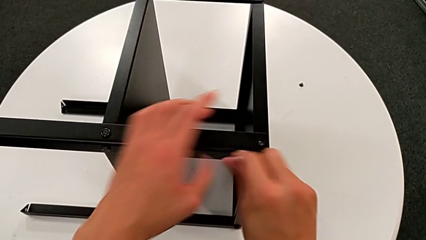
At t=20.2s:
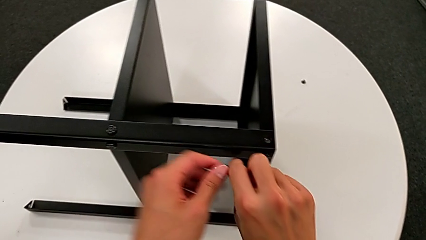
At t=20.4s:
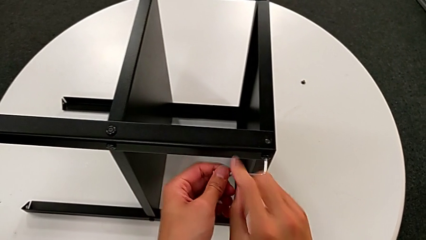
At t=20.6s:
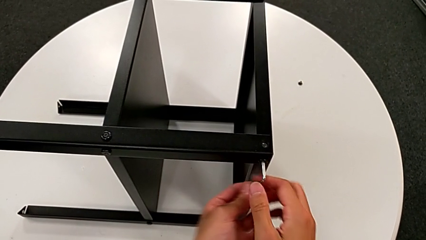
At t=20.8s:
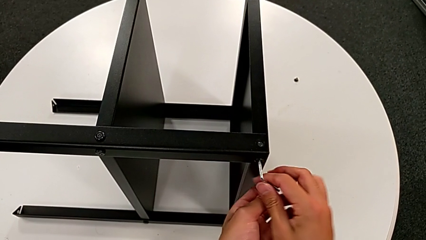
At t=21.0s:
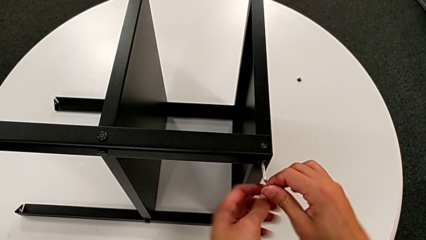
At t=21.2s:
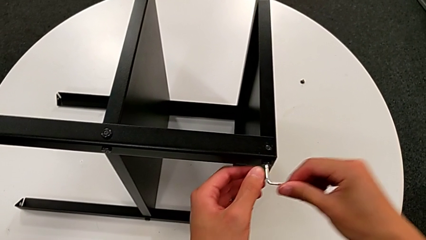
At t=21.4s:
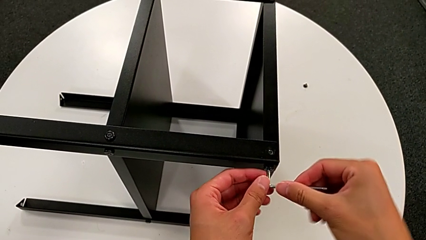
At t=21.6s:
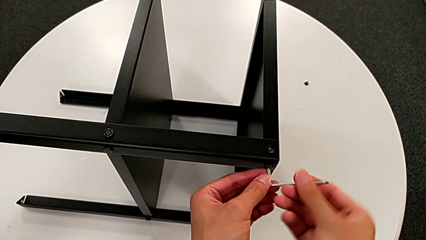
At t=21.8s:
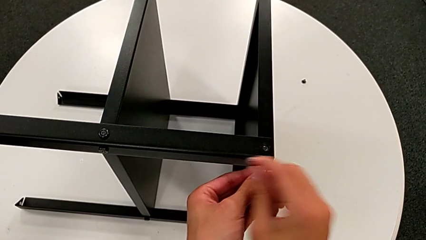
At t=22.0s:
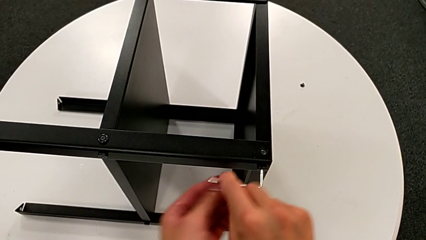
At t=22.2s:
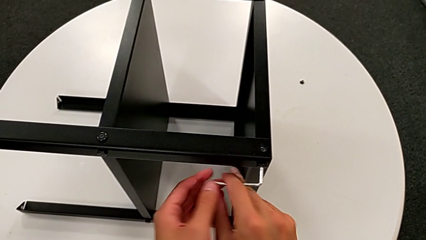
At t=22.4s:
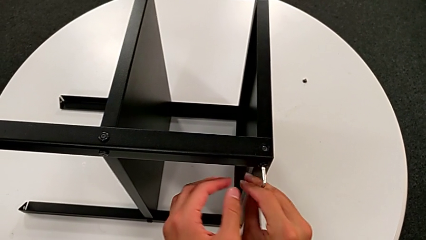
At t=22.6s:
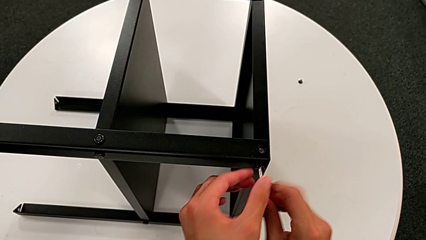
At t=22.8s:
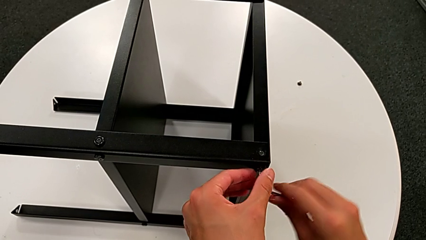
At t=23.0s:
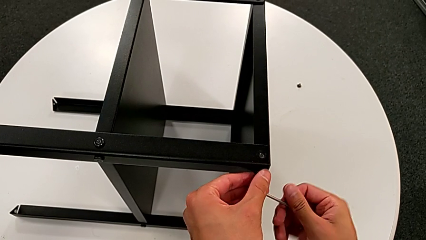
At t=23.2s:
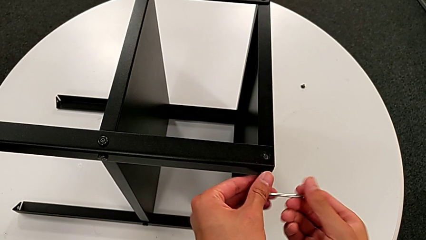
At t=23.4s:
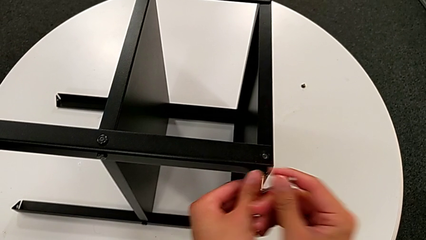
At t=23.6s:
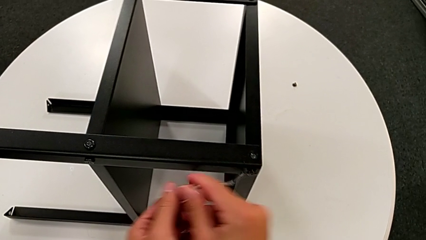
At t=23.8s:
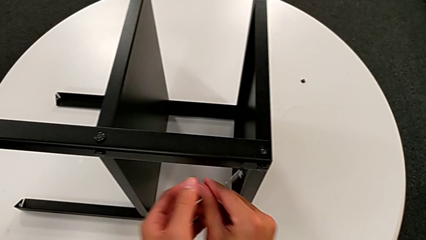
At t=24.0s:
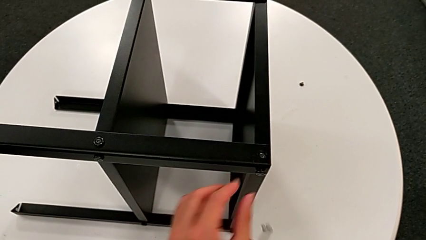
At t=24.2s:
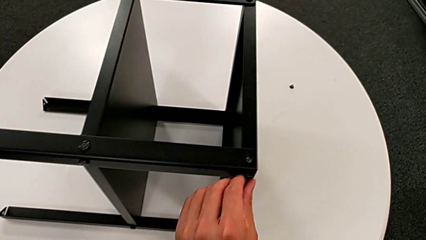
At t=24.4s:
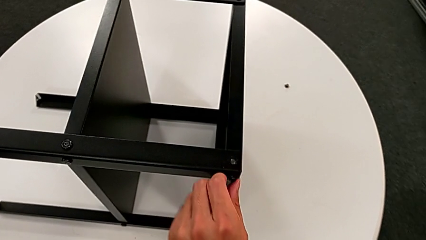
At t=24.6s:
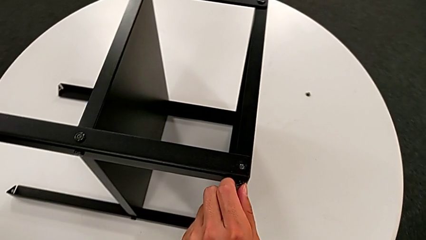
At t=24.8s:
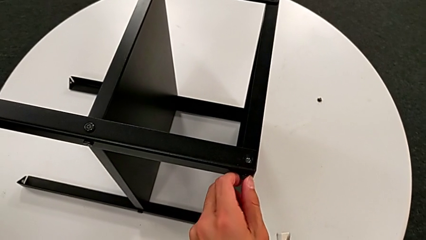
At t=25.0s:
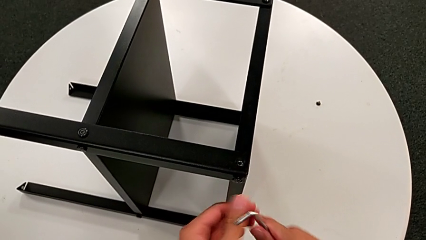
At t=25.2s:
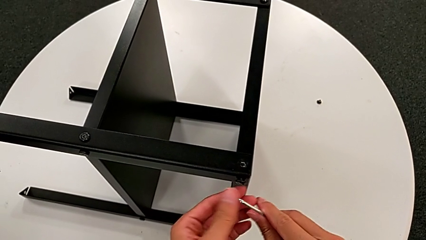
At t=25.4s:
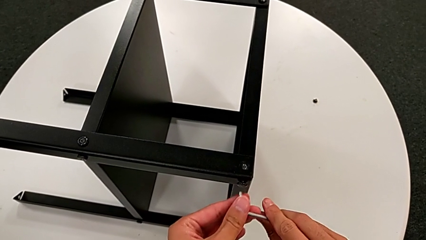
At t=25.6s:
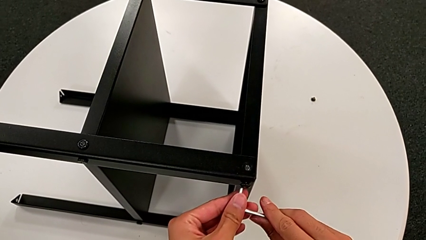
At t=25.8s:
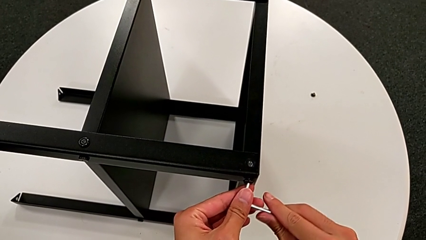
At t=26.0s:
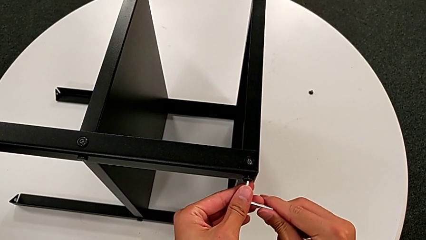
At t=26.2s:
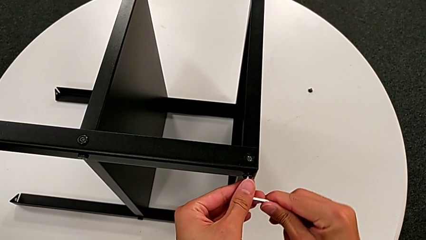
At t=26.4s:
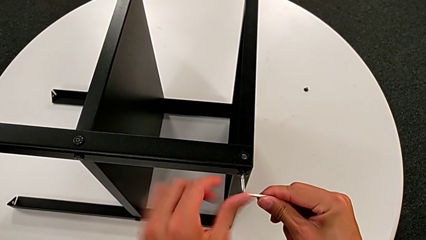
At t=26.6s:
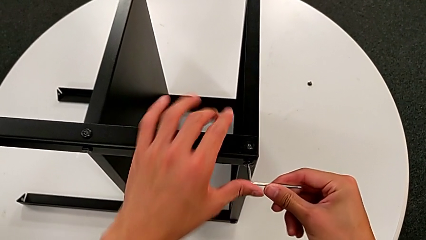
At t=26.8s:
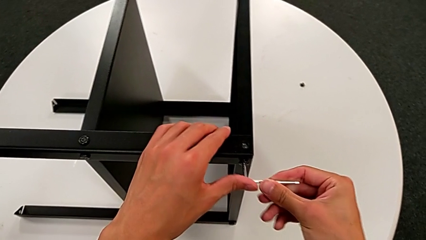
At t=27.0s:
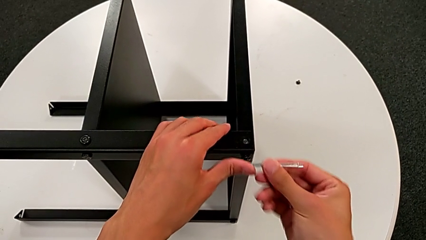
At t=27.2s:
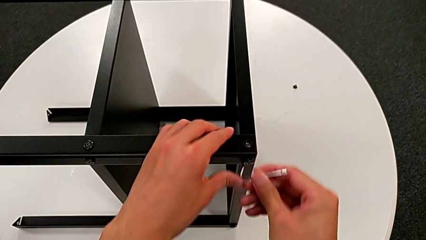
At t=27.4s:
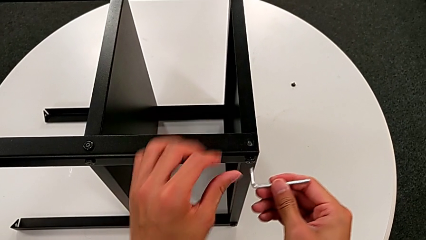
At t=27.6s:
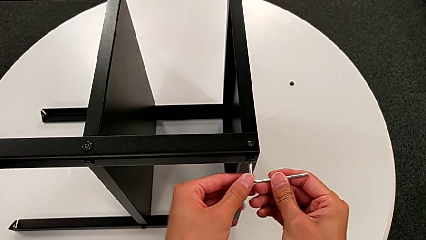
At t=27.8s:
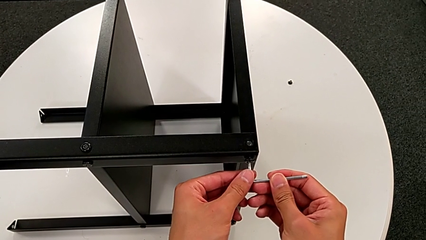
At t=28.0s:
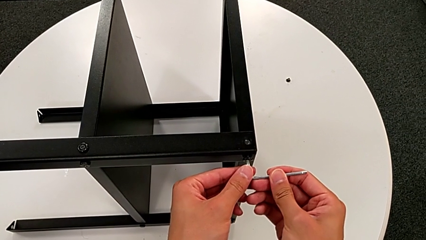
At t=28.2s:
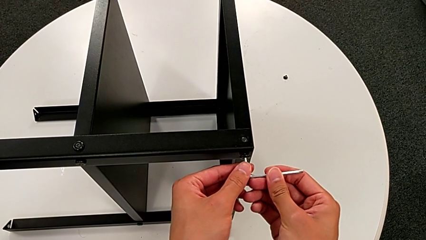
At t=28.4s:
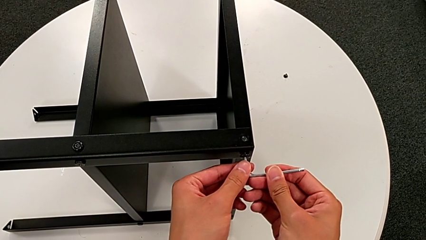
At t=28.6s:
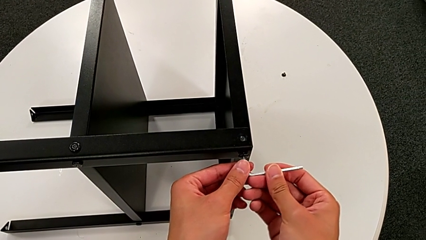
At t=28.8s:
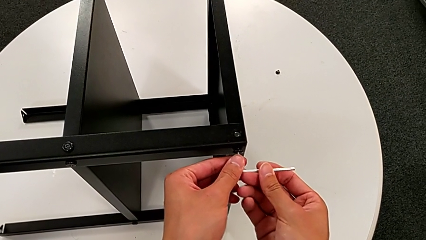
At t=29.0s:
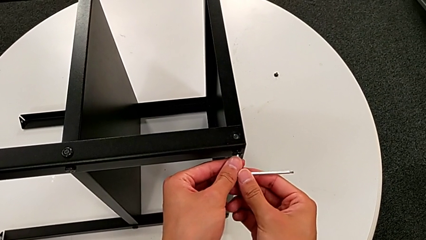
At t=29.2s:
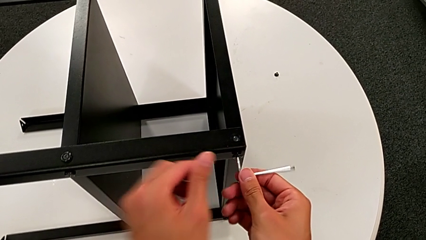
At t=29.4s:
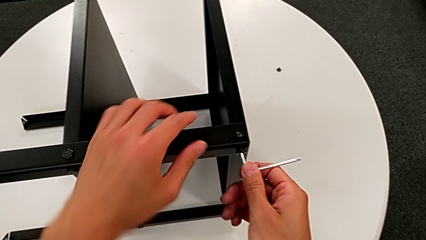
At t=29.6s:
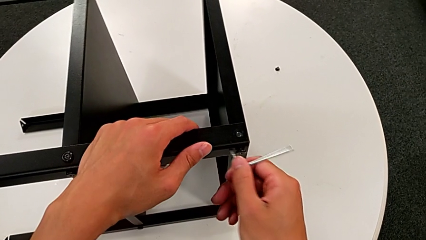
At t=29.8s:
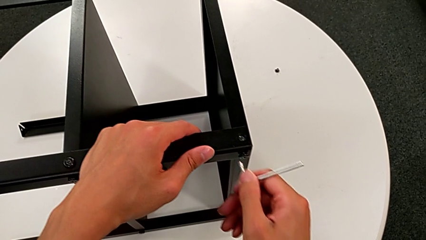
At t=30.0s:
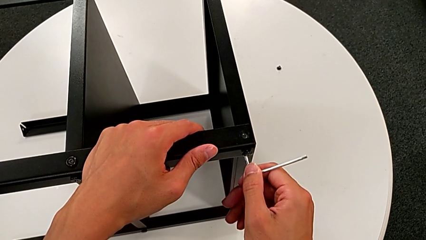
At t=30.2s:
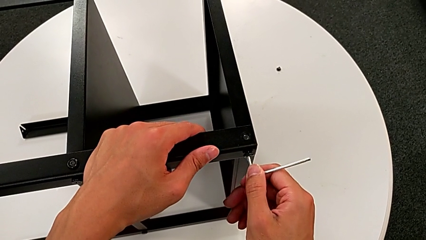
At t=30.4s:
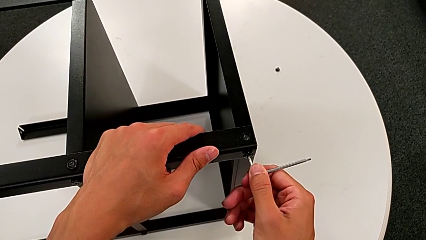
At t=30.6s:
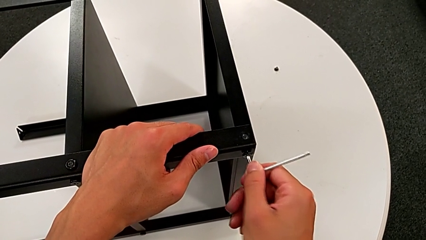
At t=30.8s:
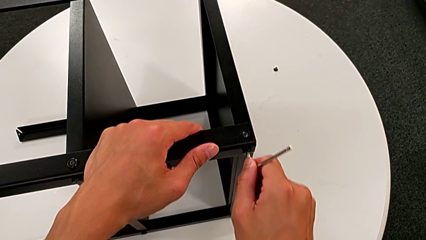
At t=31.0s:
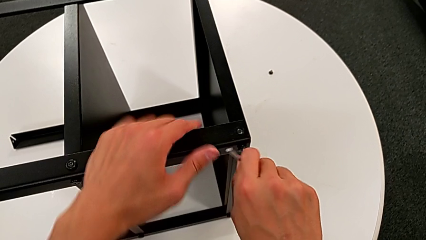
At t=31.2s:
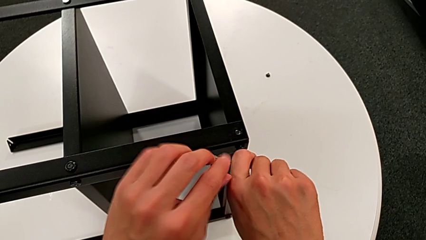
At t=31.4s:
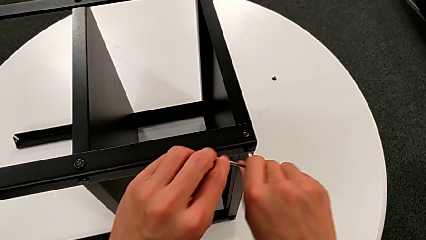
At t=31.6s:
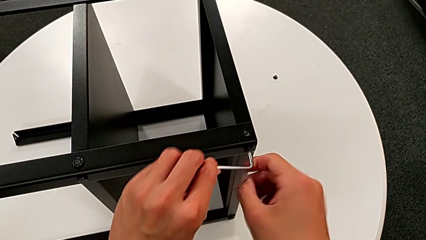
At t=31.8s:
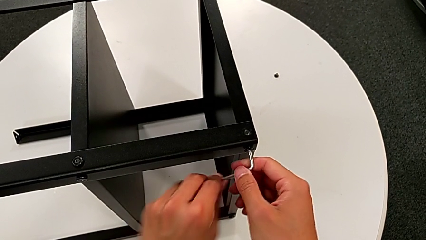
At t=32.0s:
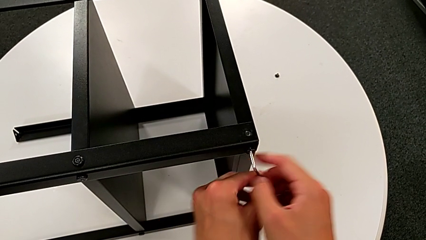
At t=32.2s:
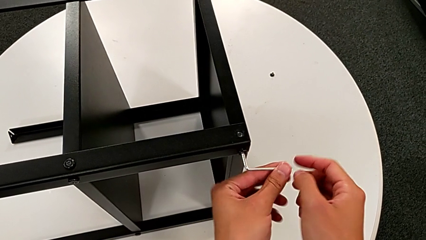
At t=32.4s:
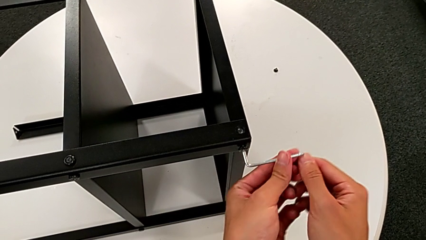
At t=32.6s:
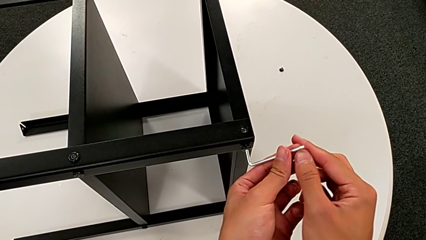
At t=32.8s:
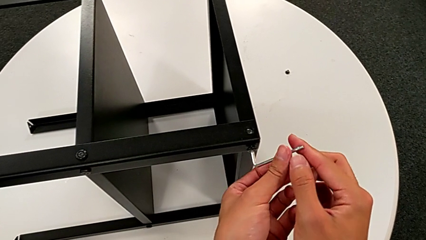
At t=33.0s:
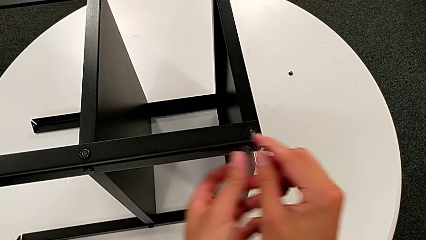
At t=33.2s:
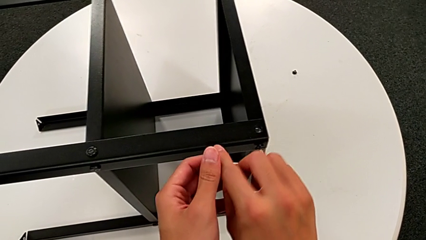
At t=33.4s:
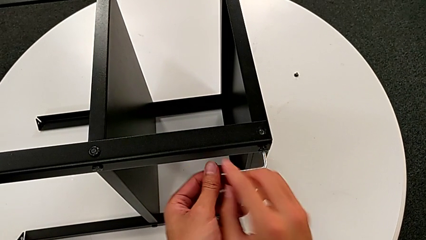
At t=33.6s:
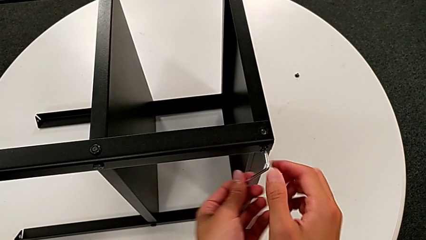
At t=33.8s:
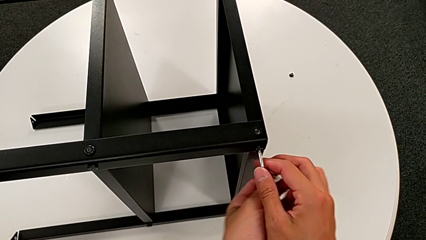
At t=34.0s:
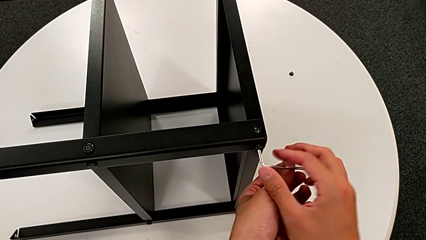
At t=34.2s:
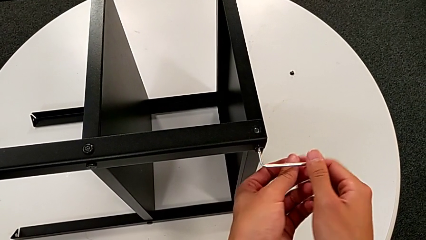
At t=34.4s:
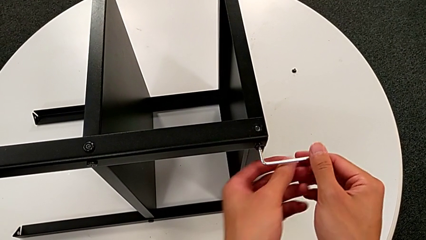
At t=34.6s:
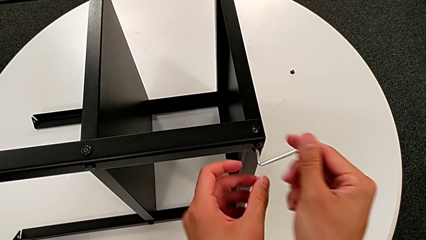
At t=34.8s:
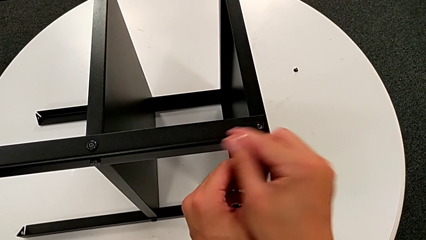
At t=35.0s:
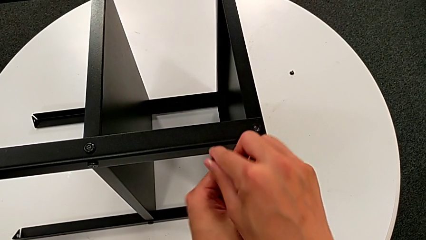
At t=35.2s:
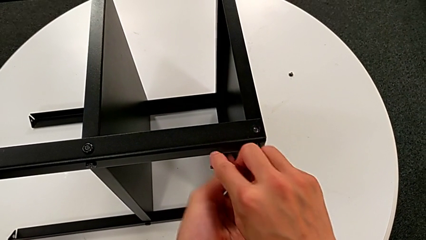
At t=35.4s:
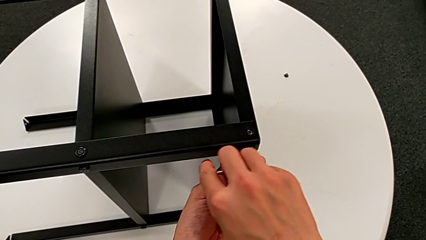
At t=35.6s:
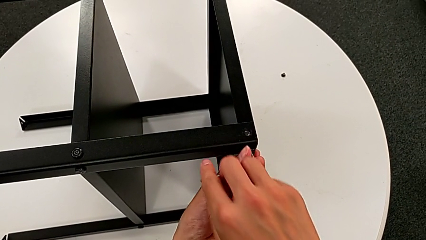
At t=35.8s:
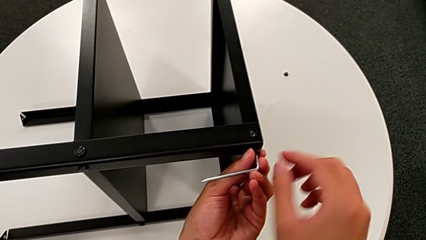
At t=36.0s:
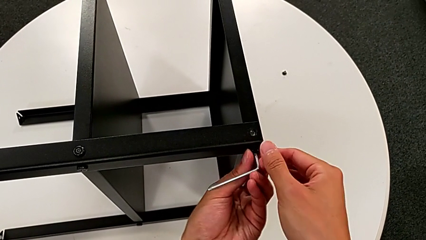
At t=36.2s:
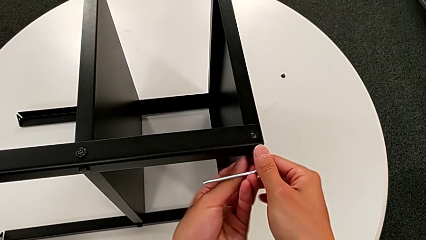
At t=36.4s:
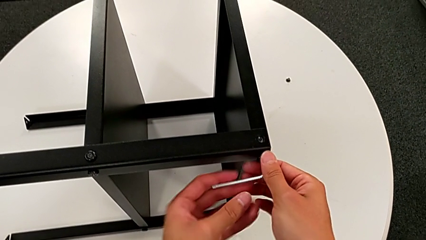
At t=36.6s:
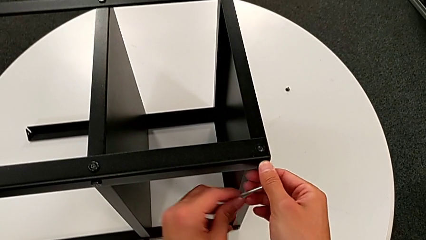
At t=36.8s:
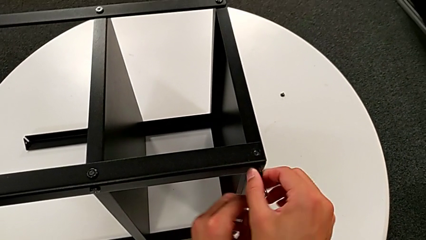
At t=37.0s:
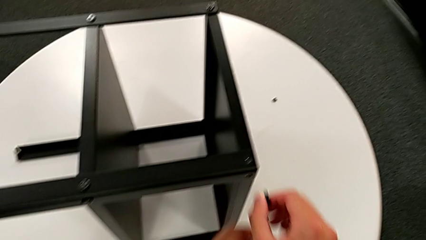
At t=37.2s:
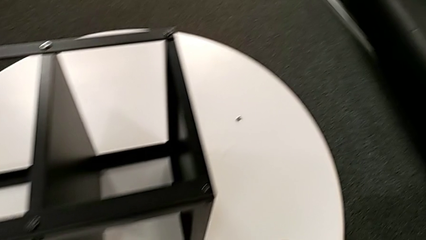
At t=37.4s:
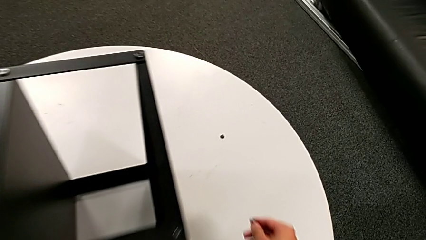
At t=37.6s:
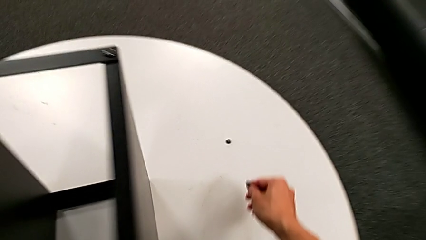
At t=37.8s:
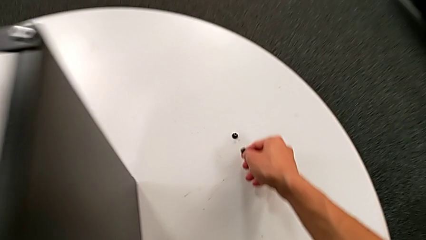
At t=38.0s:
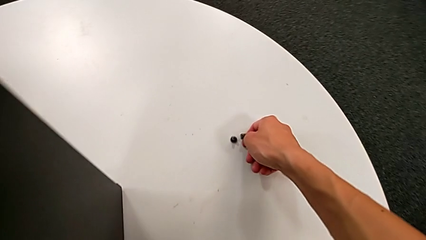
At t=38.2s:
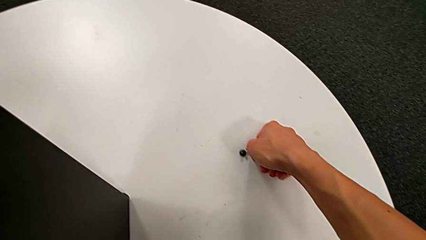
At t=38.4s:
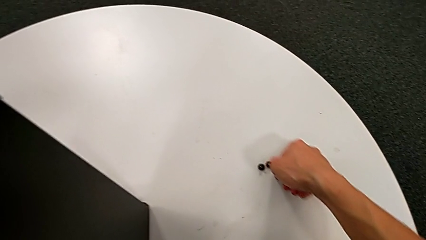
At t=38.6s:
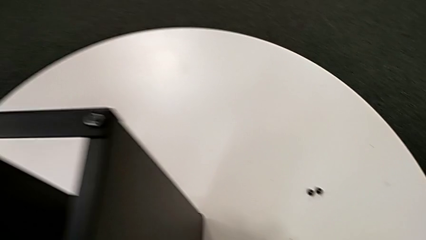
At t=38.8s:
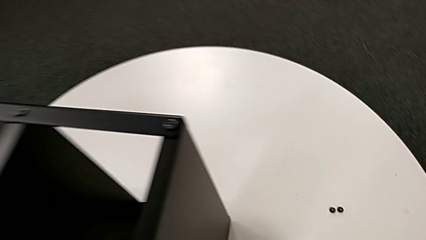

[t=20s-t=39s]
The camera wearer is unscrewing the second hex socket head on the leg. They keep unscrewing the hex socket head, wrongly withdraw the Allen wrench, unscrew the hex socket head, wrongly insert the Allen wrench twice, failing to insert it properly, insert it, unscrew the hex socket head, withdraw the Allen wrench, disassemble the hex socket head and place it.
